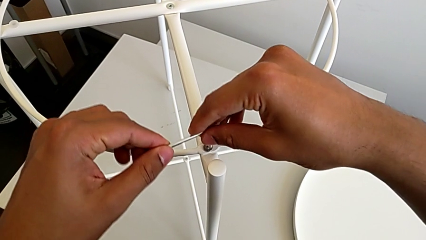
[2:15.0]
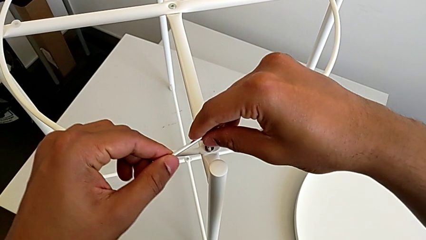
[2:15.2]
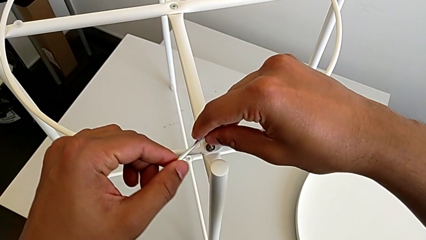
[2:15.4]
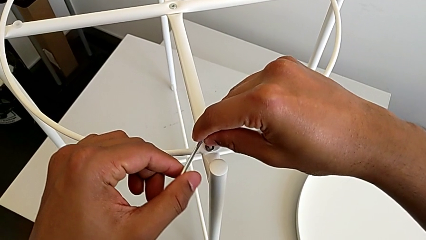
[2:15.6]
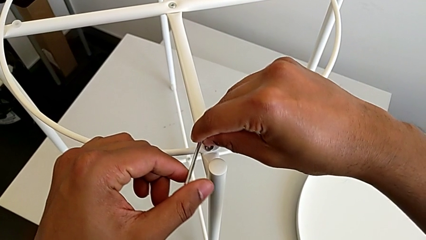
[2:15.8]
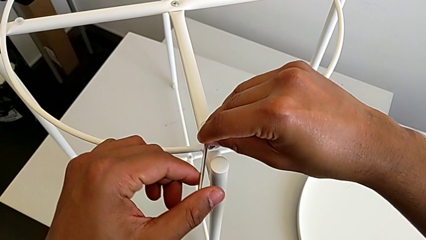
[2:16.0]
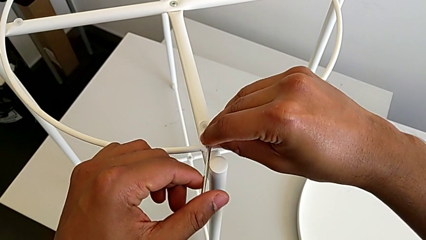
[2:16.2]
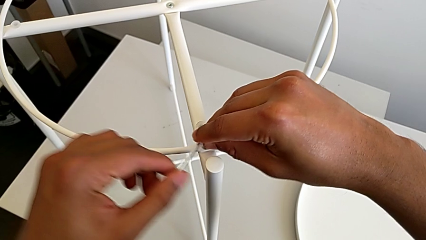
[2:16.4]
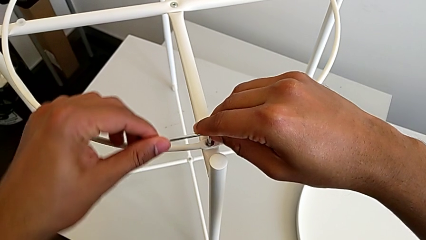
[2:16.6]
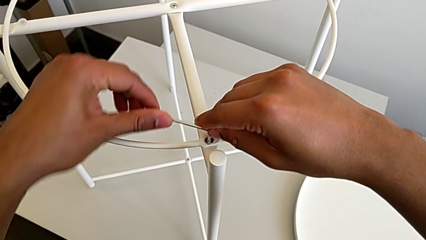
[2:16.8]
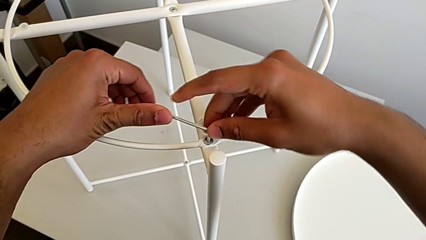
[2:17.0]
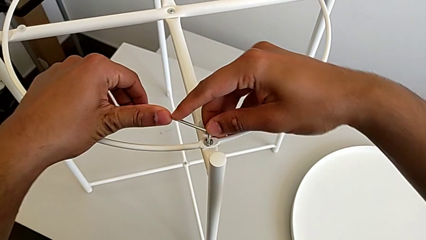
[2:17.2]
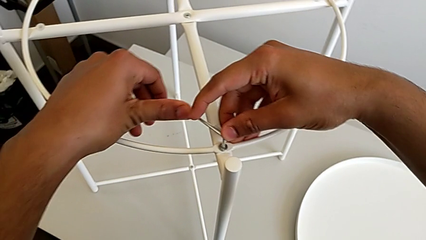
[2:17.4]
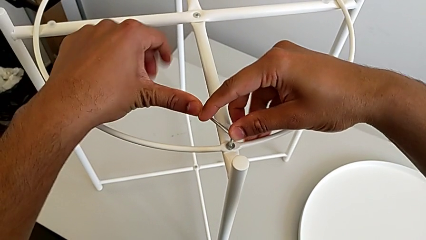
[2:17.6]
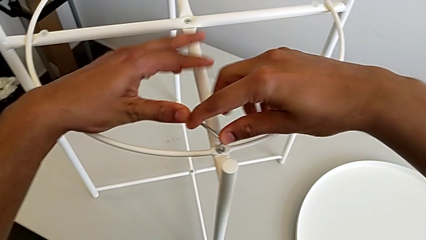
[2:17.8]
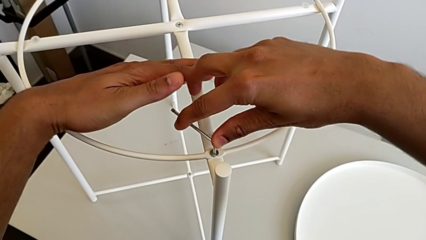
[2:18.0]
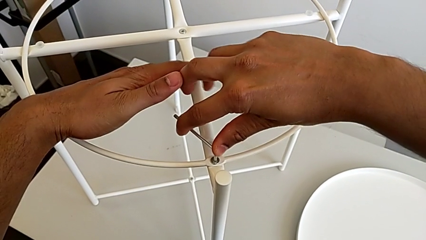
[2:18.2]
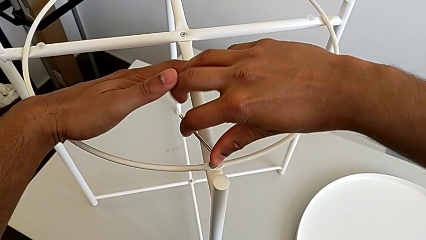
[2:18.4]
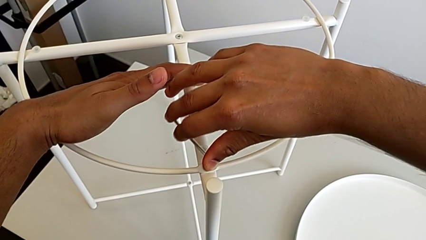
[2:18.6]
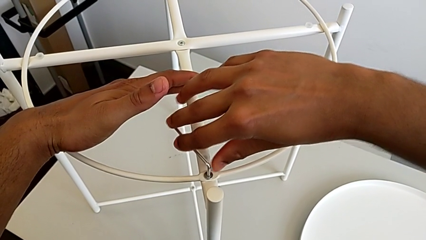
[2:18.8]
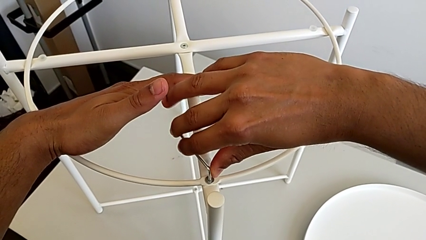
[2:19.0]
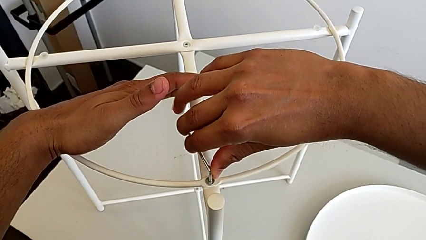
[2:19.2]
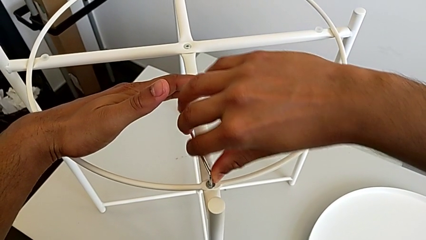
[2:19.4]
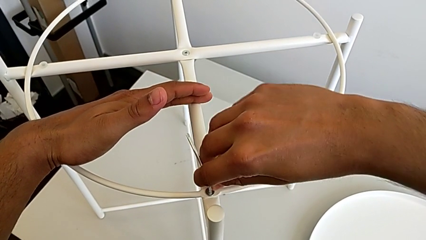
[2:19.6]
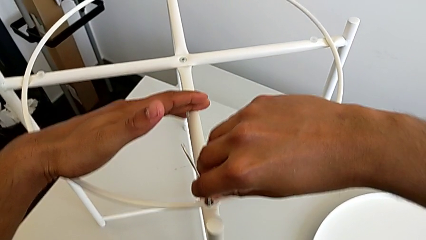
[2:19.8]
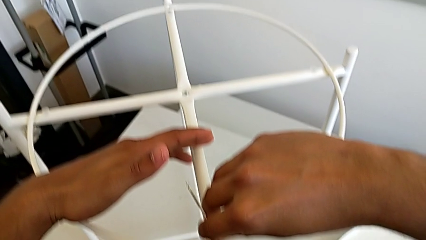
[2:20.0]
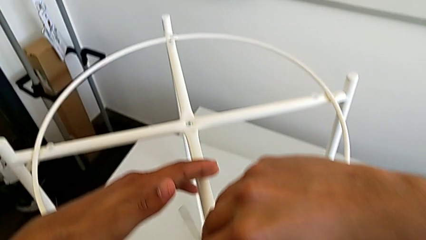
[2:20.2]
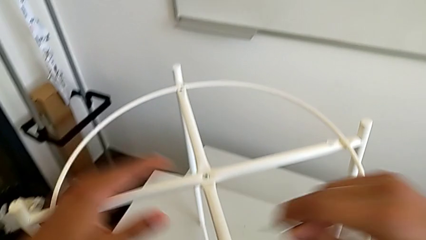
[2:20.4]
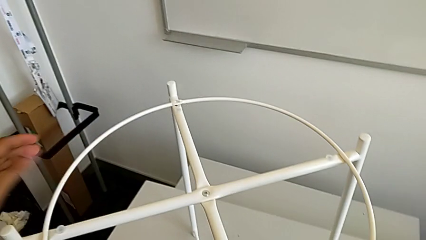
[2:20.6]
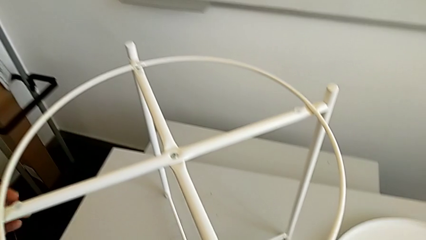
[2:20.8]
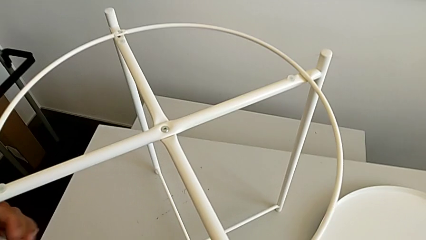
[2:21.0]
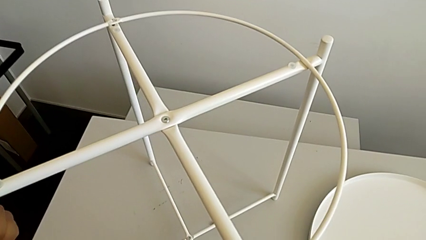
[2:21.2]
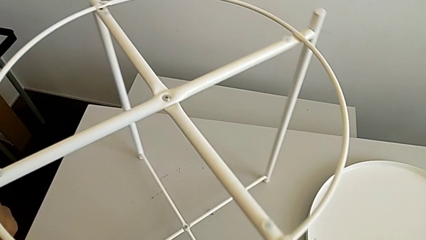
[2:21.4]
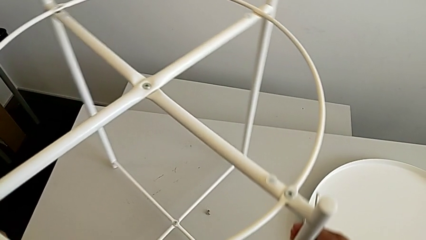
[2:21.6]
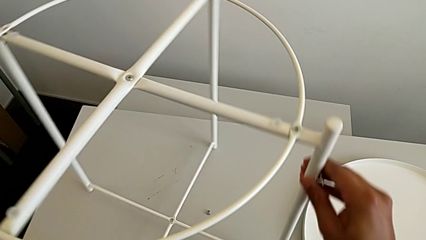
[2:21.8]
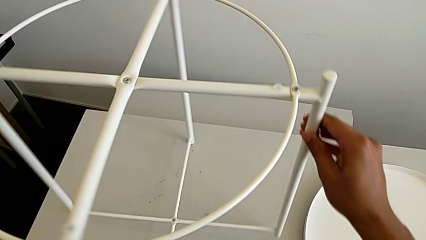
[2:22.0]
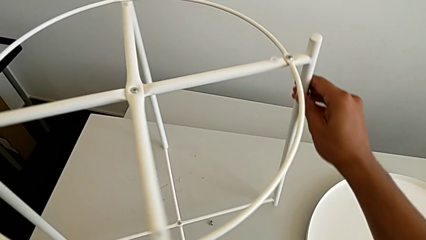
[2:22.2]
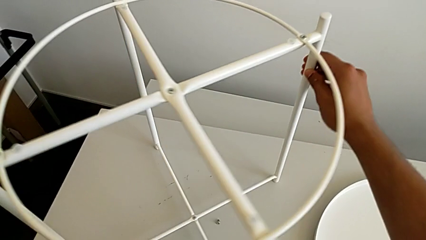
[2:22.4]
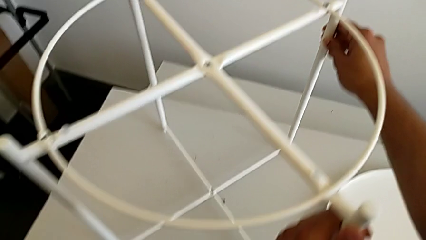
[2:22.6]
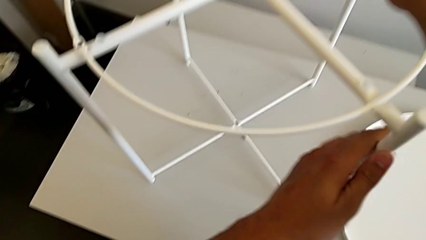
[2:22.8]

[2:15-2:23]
The camera wearer is screwing the first hex socket head into the circle. They keep screwing the hex socket head, withdraw the Allen wrench and rotate the leg.

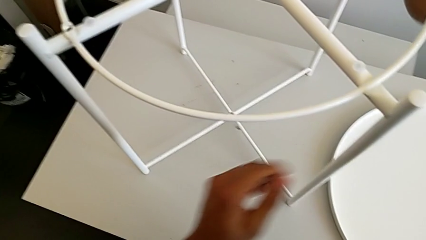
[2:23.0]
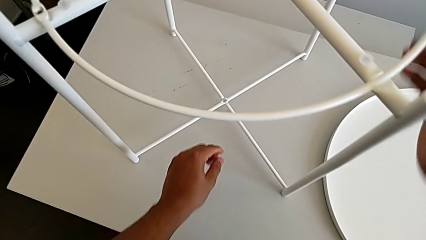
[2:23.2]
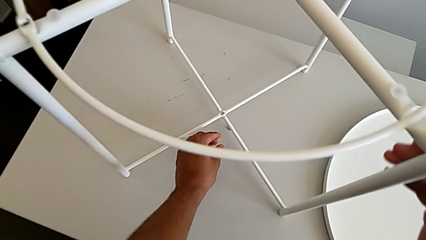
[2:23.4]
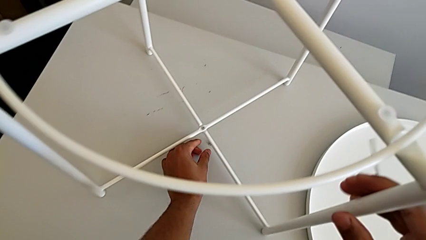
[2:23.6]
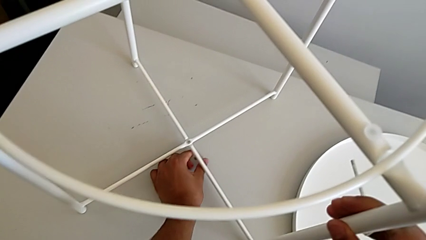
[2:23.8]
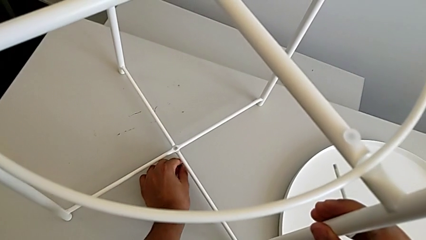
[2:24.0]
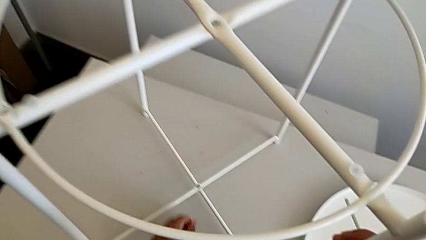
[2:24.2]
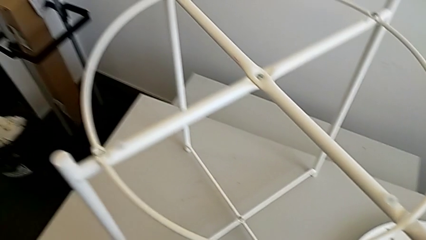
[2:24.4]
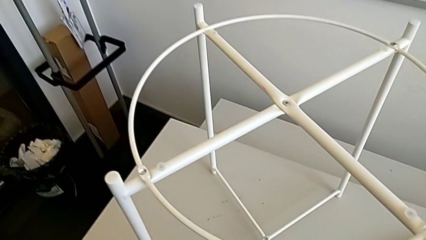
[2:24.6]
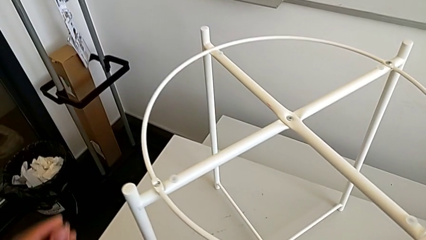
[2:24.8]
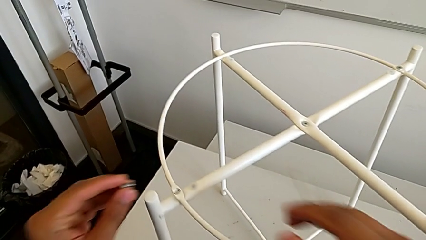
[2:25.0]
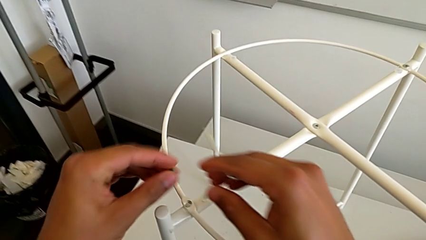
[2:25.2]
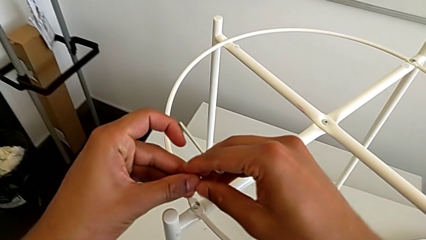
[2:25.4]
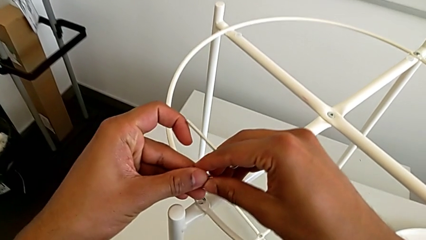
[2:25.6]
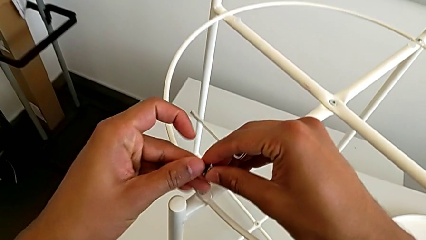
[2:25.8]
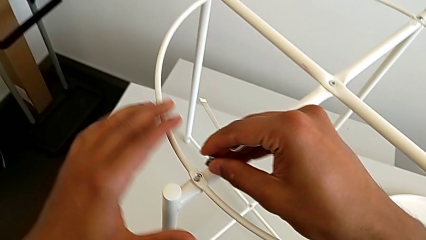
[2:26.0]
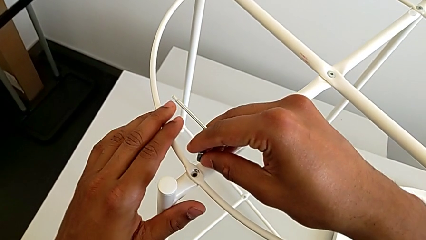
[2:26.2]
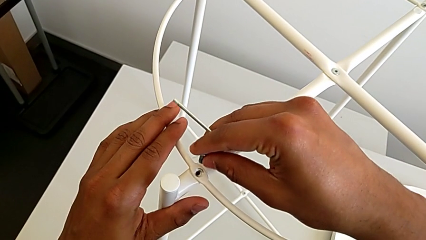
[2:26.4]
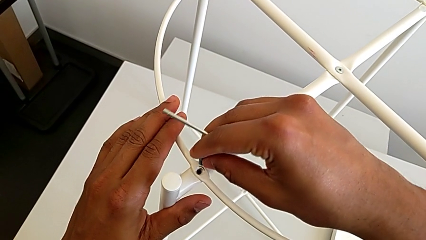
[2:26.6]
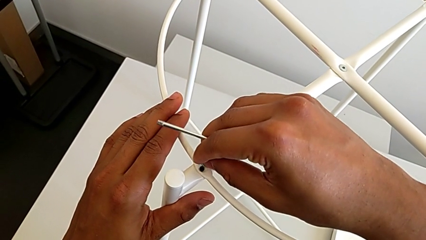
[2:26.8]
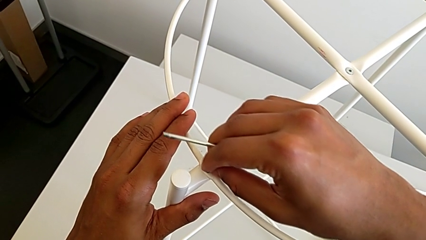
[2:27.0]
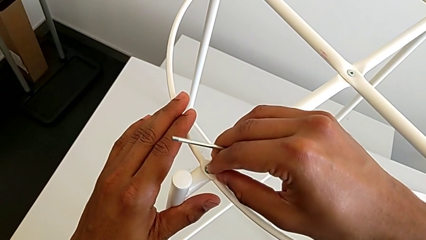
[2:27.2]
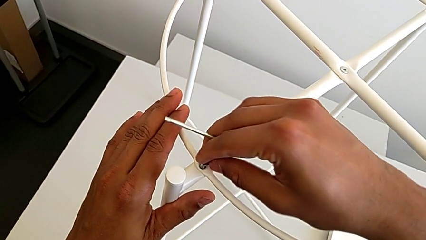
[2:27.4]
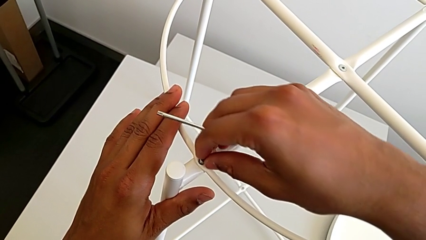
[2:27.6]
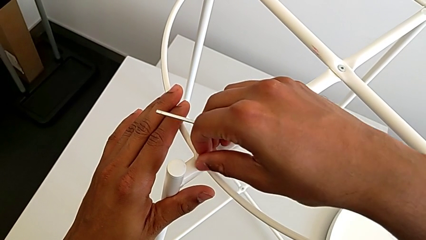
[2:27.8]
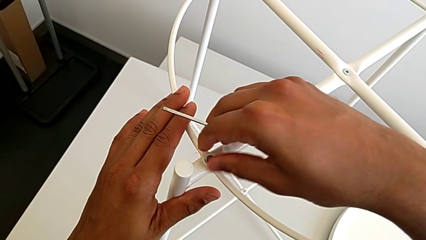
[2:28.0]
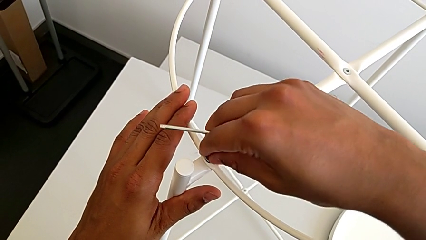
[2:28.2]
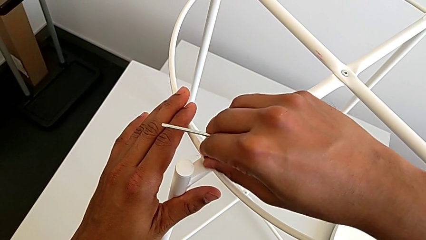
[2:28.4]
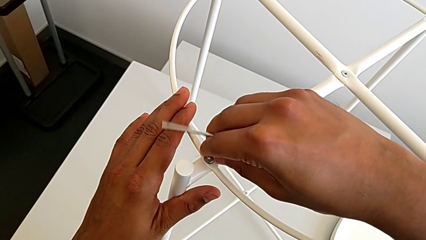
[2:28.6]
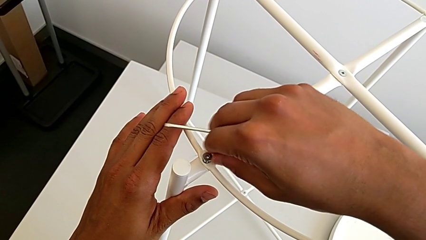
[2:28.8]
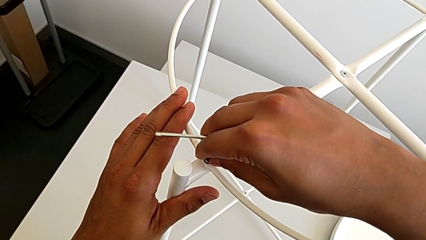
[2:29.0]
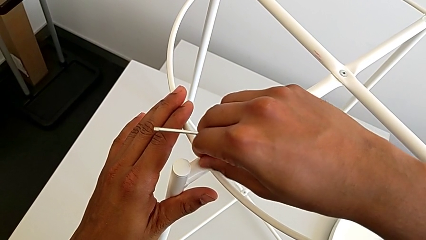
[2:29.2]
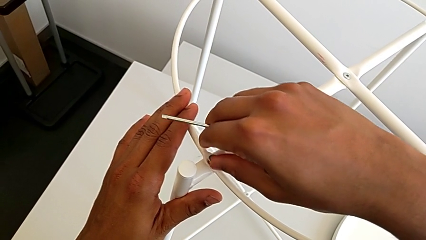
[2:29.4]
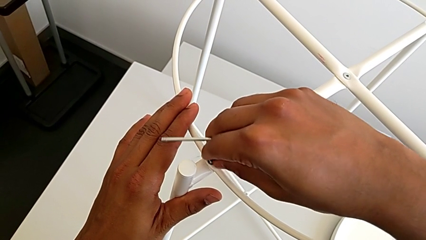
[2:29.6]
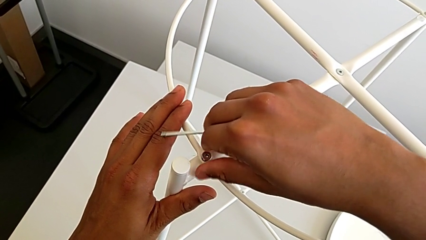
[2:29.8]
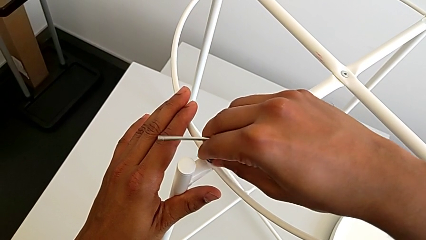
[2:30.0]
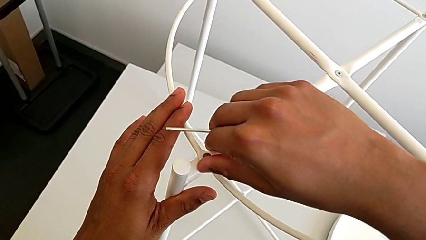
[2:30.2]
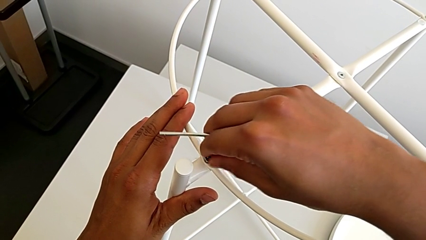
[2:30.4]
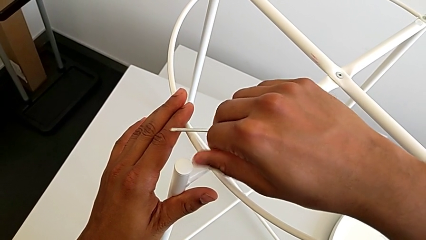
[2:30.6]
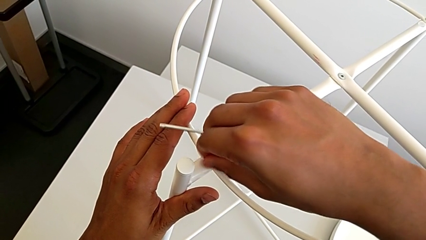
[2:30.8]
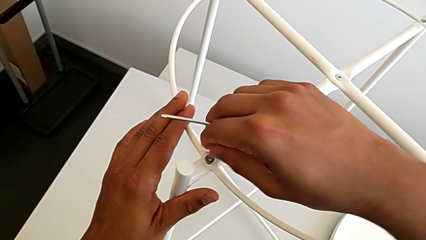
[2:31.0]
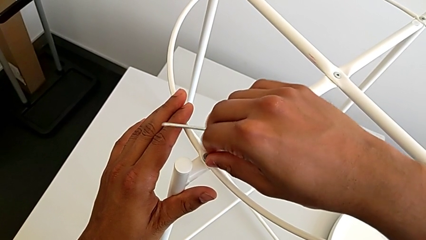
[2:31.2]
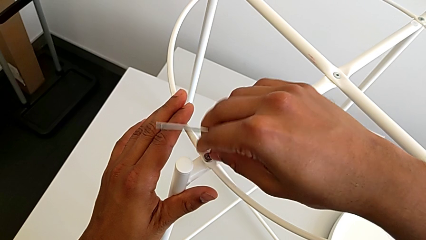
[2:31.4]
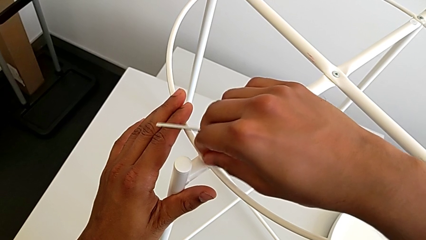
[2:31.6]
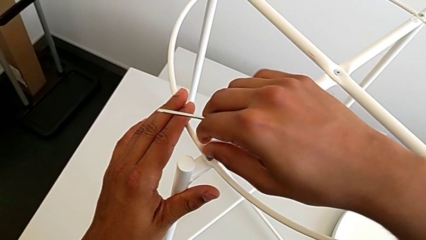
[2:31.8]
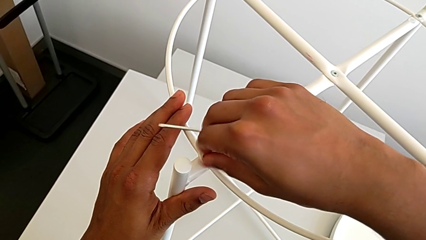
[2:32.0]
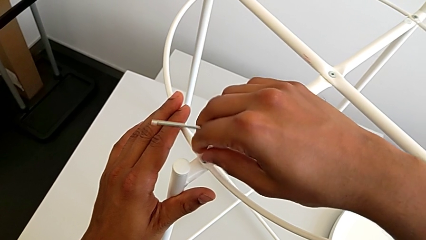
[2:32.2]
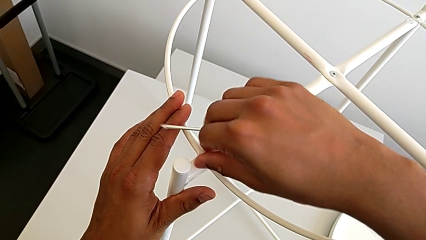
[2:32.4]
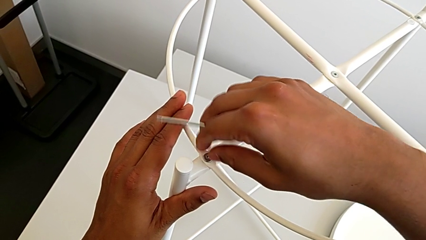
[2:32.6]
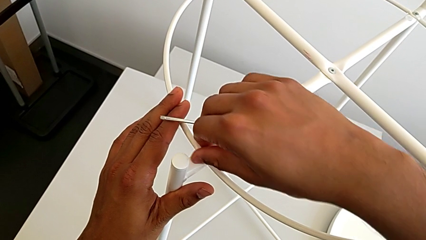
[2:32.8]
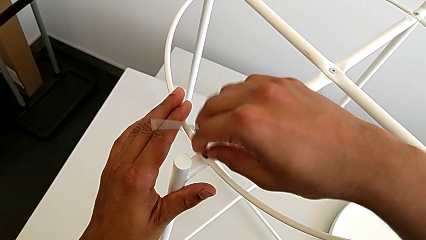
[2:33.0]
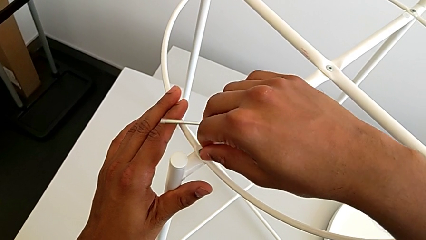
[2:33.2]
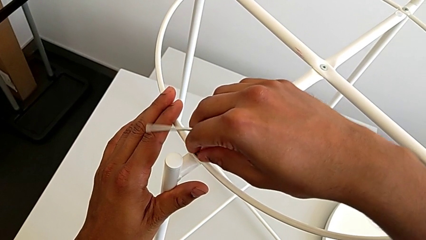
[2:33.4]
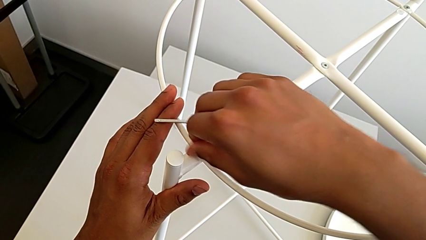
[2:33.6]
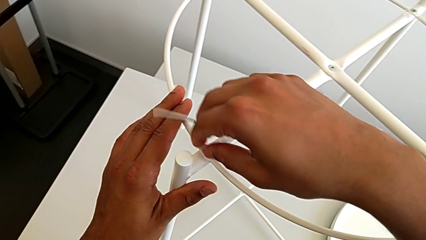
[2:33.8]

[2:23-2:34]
The camera wearer is screwing the second hex socket head of the circle with an Allen wrench. They grab the hex socket head, insert it and begin to screw it.
